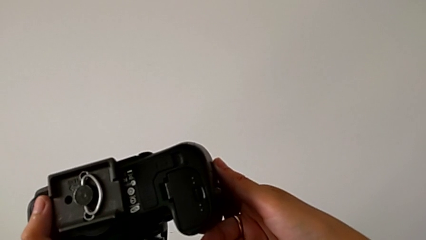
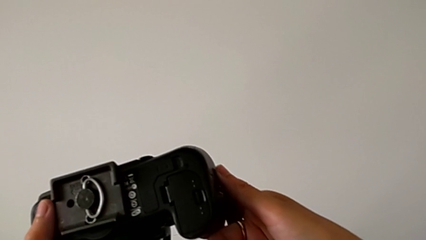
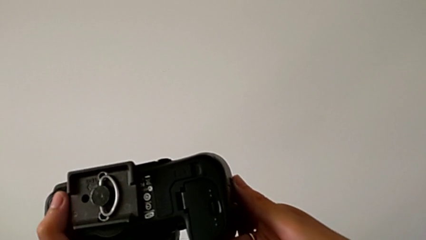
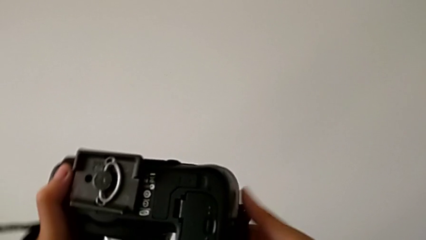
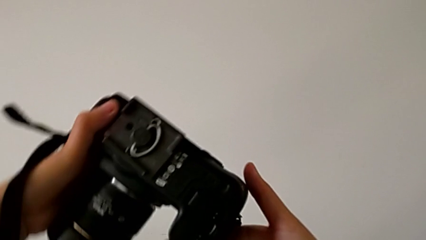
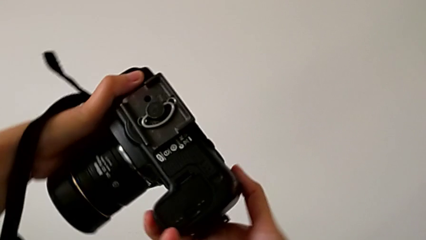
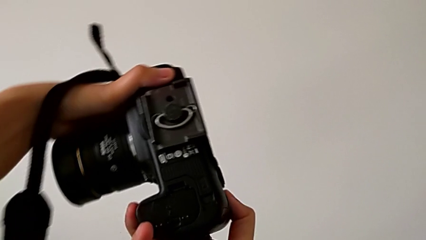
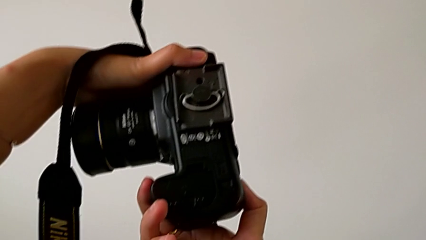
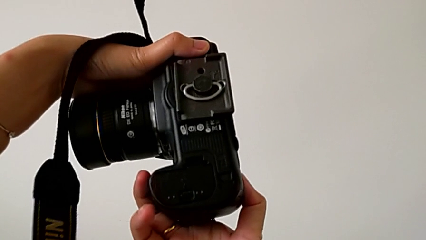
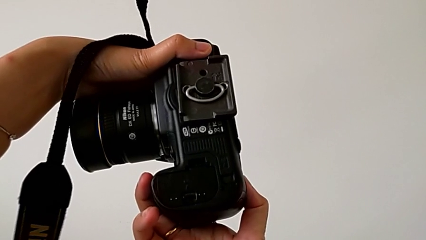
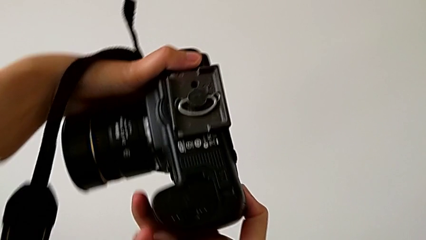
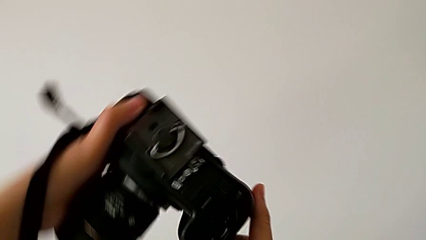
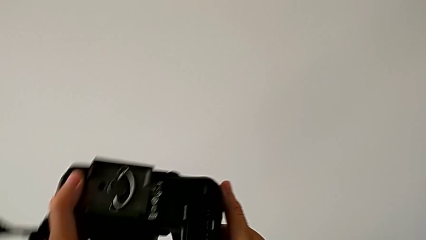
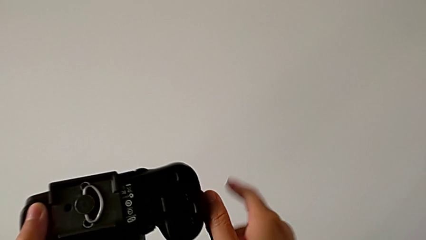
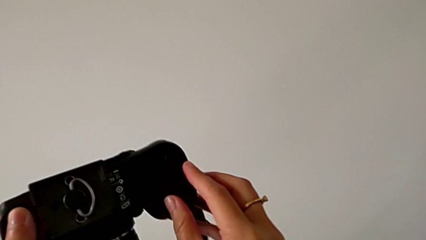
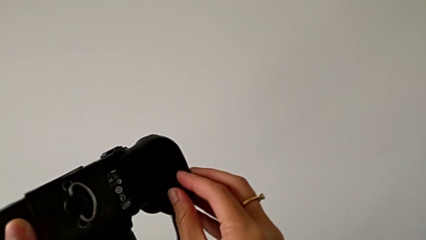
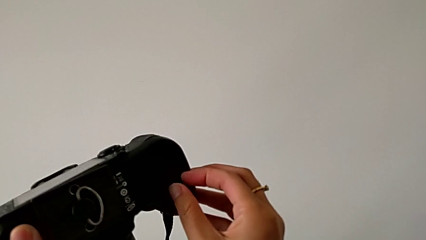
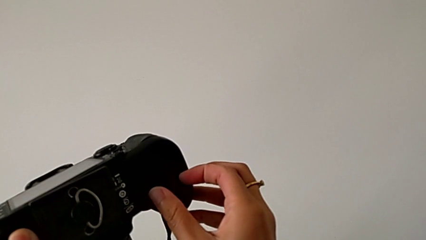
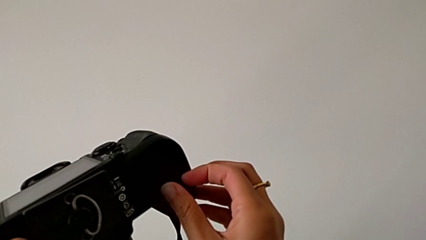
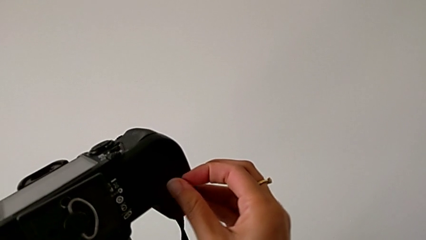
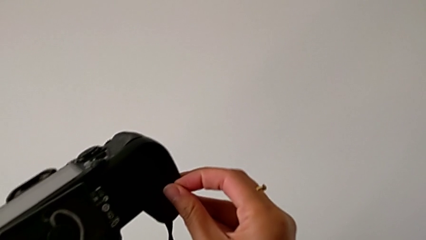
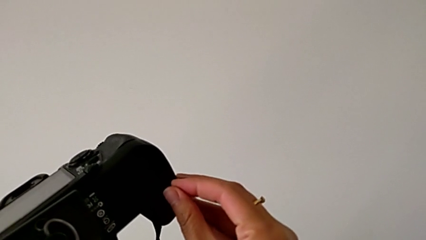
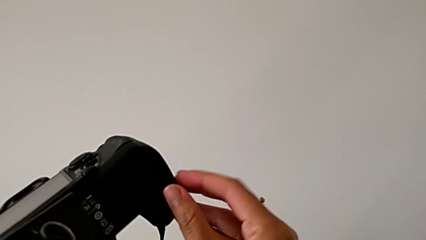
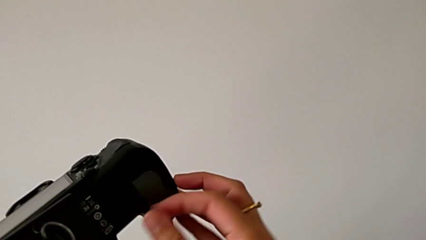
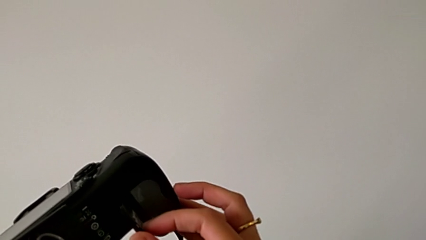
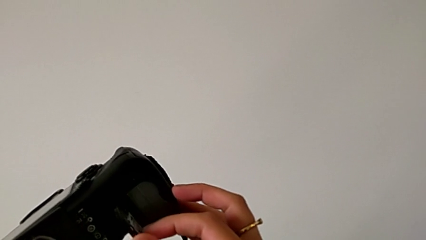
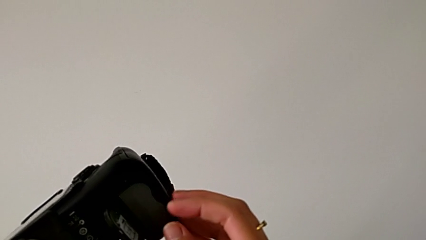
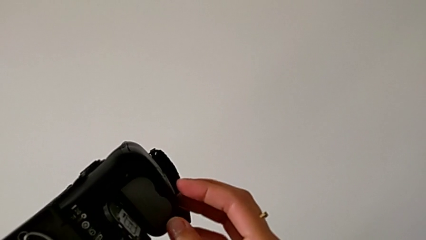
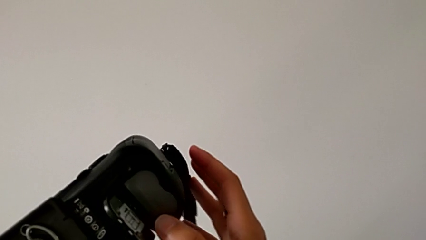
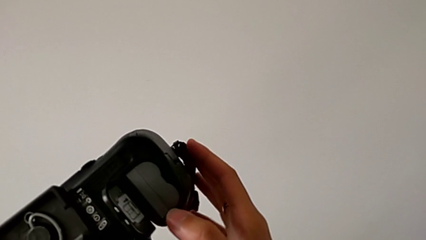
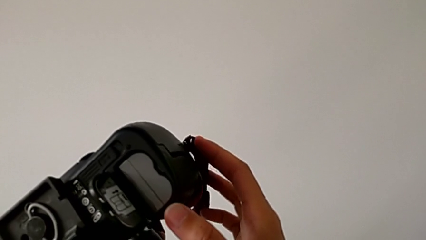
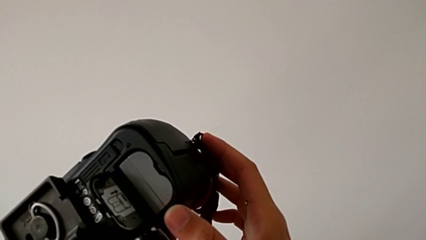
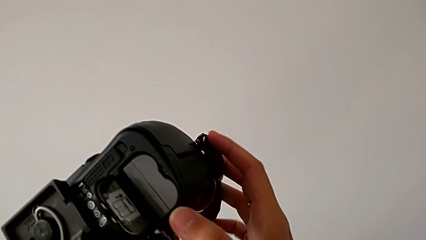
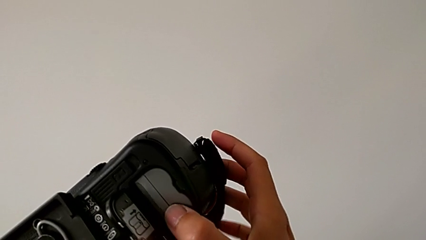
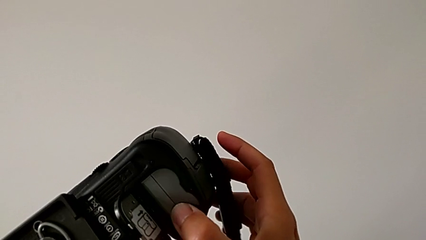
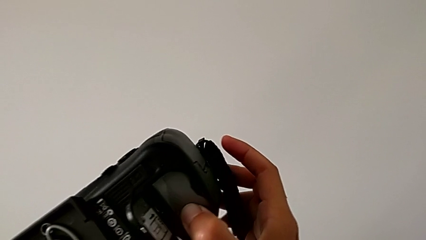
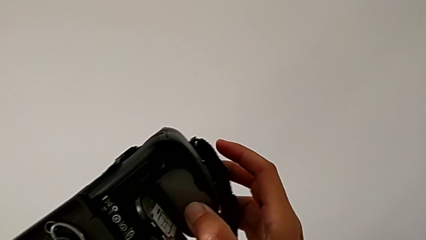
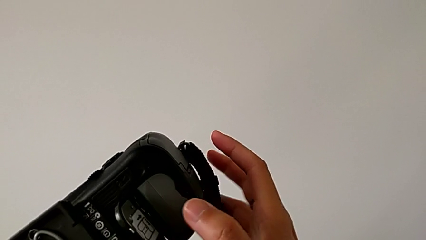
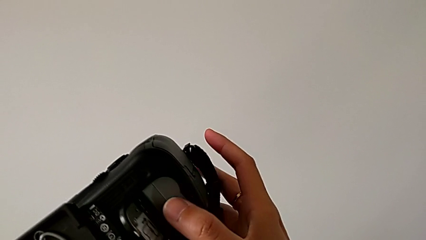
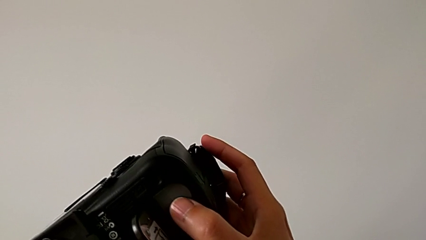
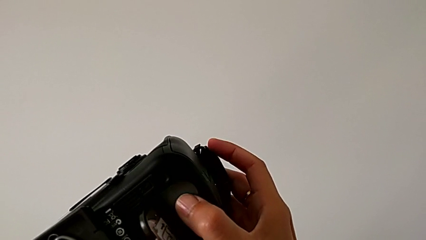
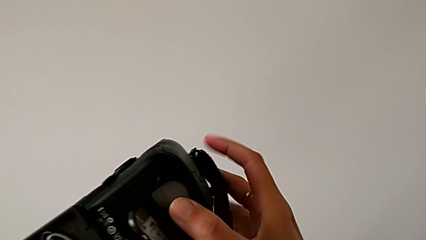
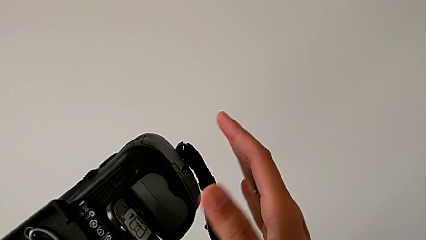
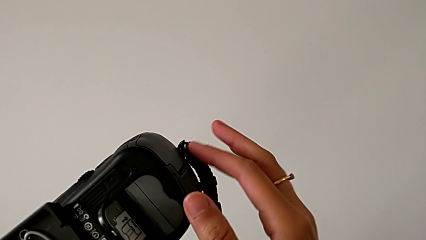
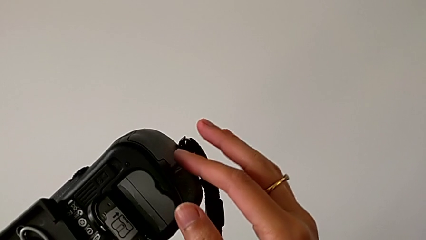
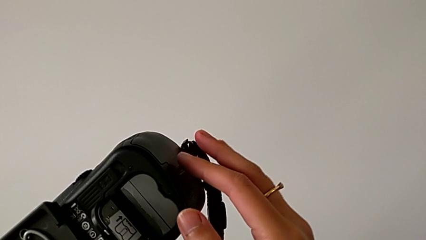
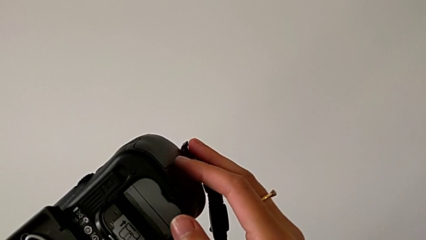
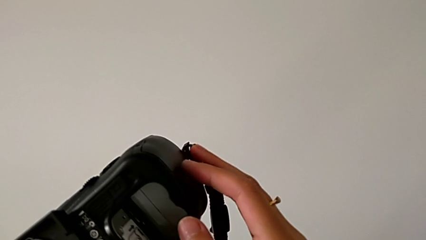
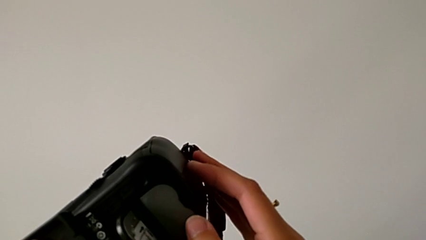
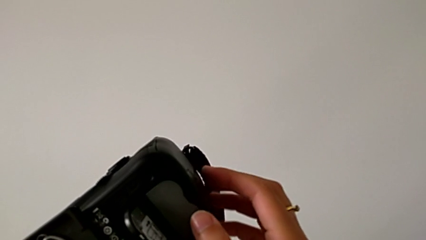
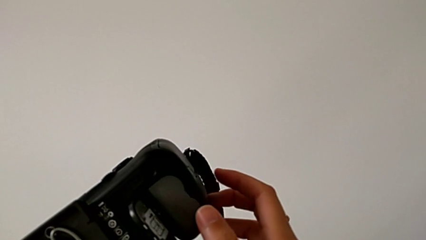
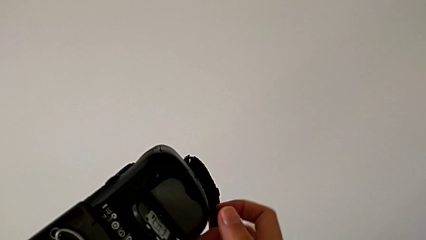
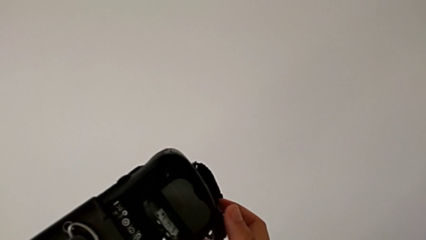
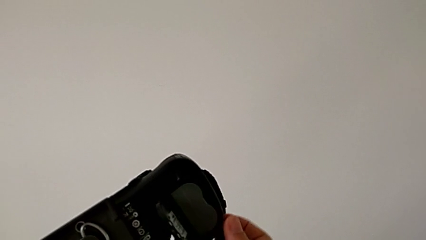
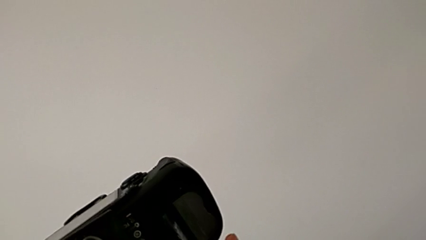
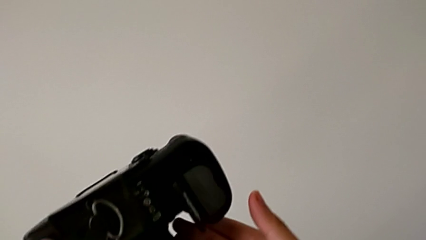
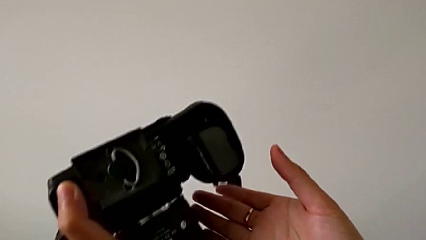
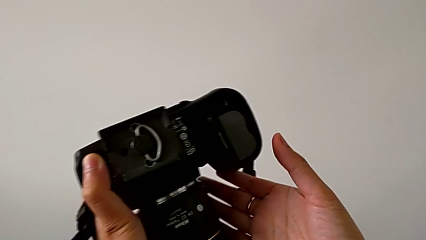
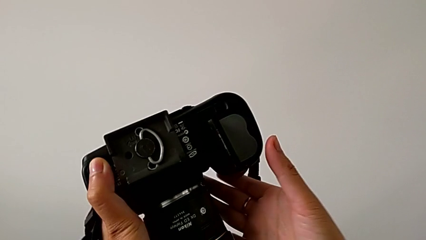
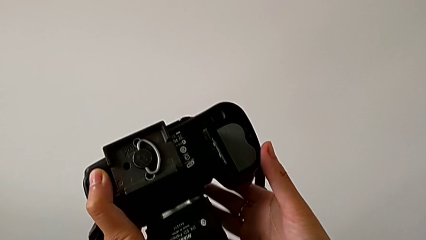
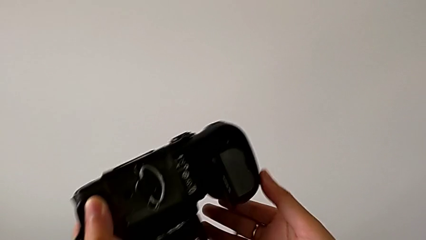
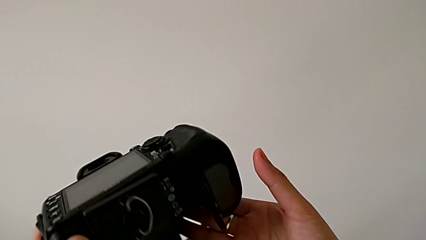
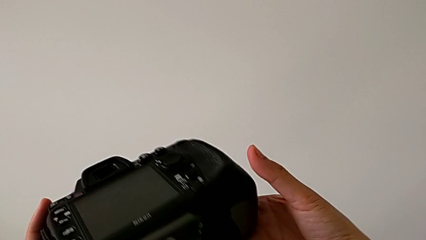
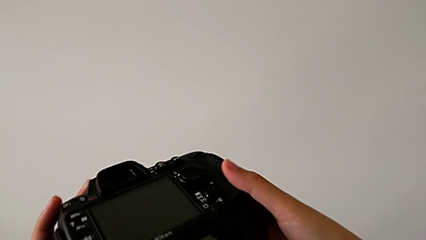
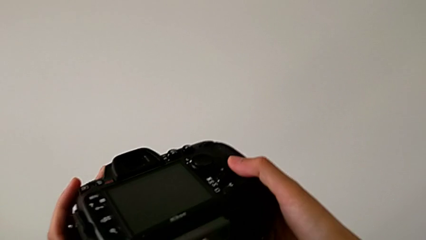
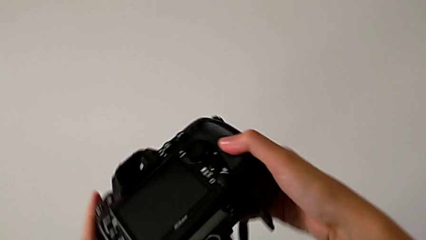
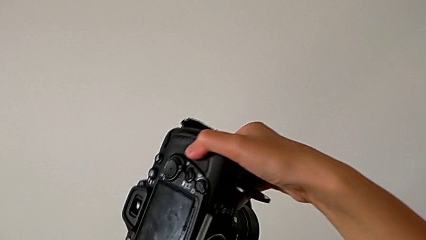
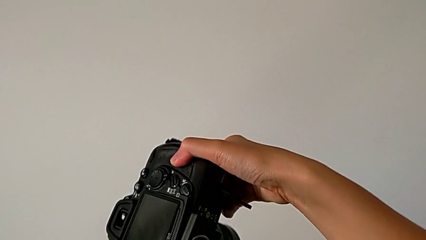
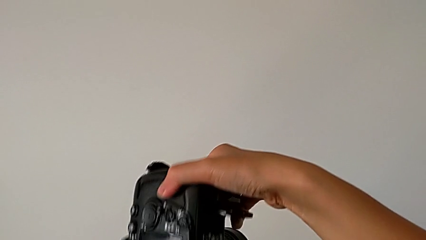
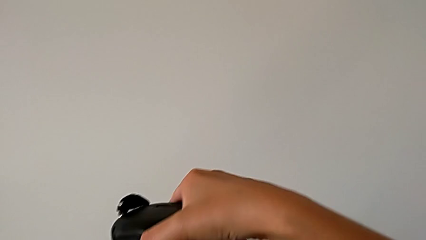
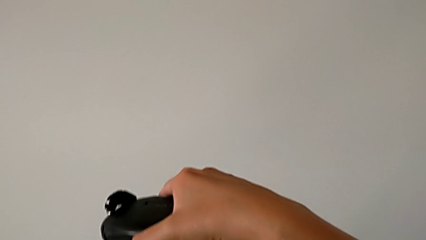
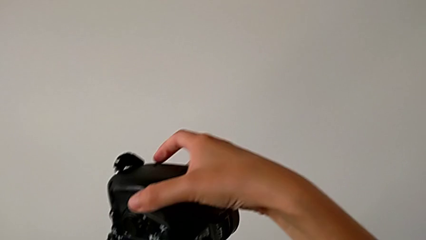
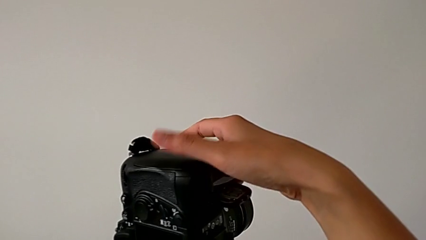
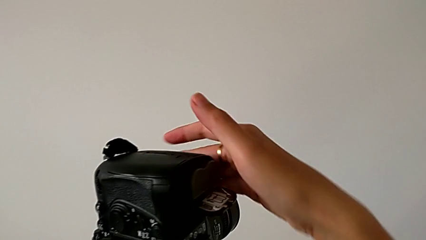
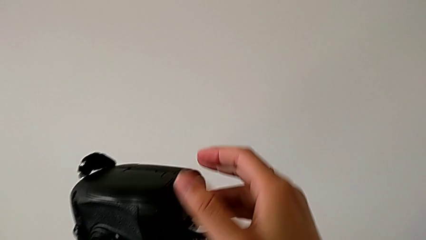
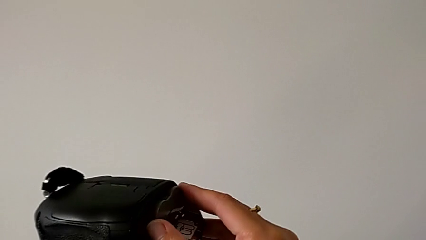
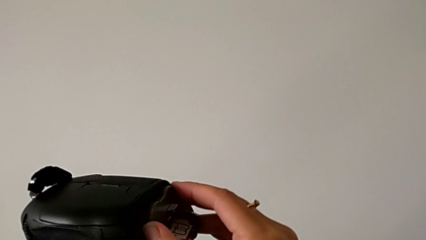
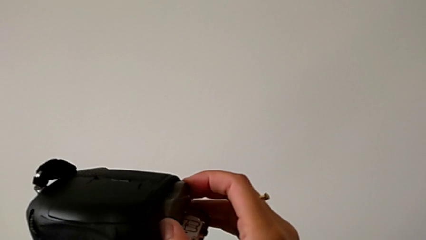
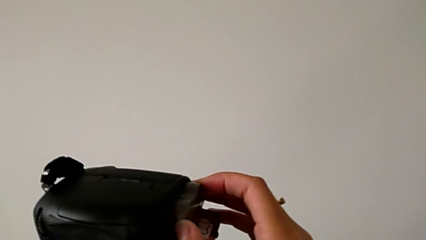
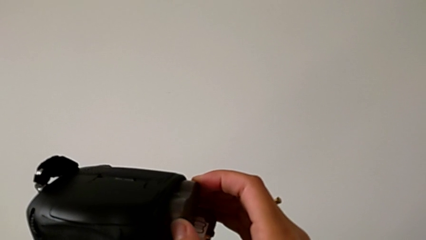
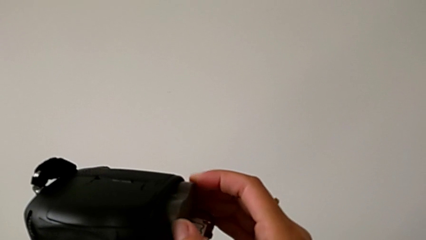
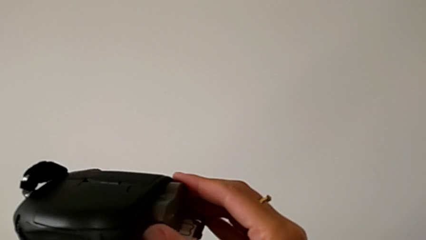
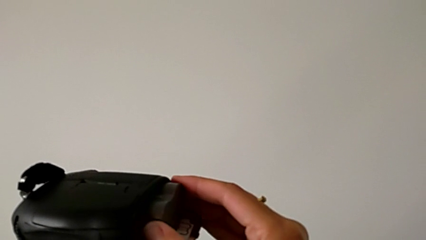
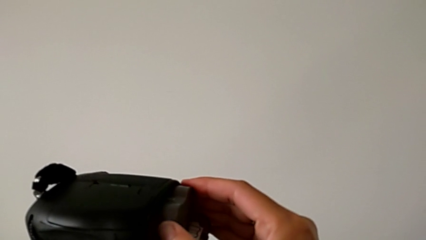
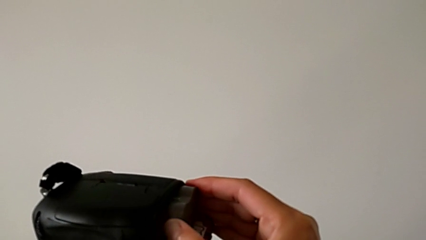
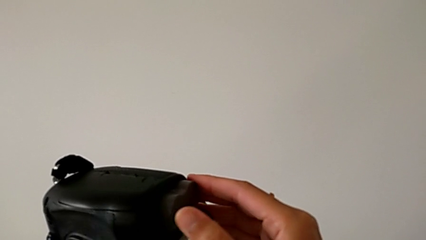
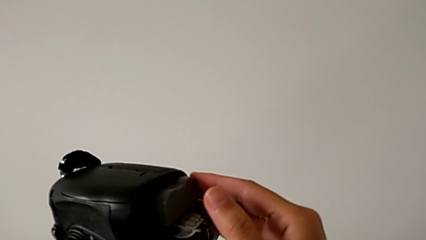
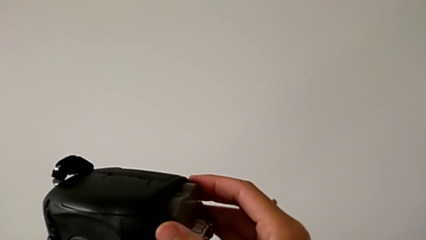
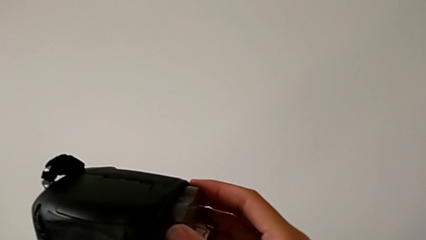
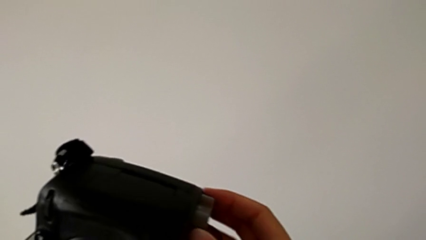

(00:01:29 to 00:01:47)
The camera wearer is removing the battery from the DSLR. They rotate the DSLR twice, open the battery door, push the battery, rotate the DSLR, grab the battery and pull it.
